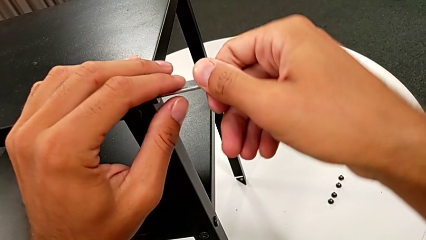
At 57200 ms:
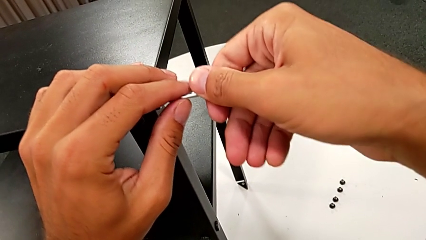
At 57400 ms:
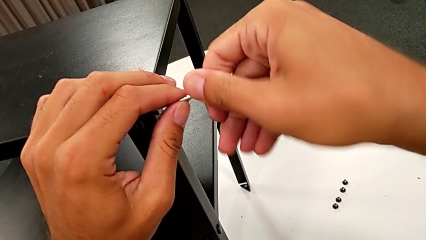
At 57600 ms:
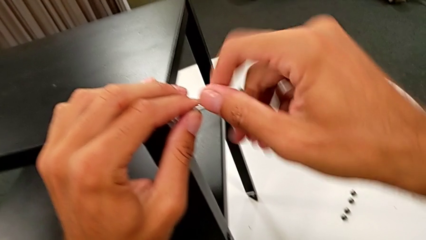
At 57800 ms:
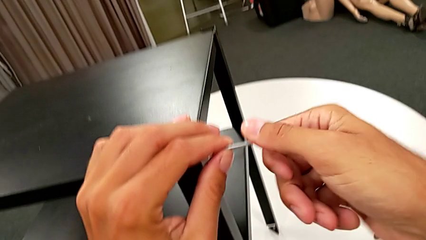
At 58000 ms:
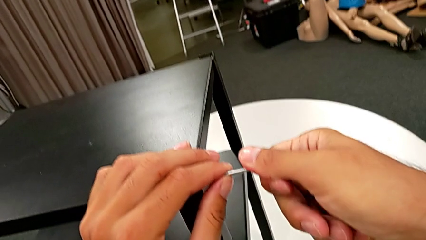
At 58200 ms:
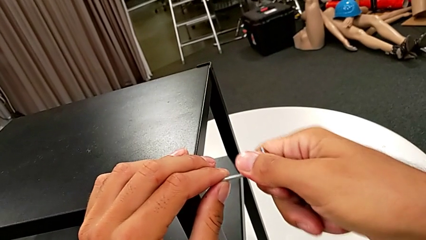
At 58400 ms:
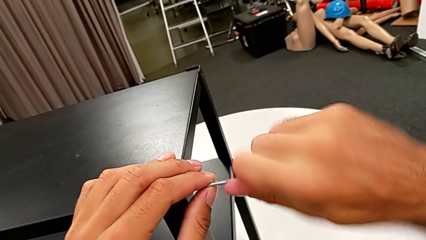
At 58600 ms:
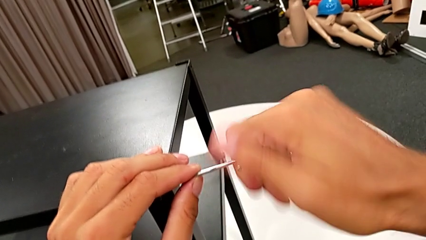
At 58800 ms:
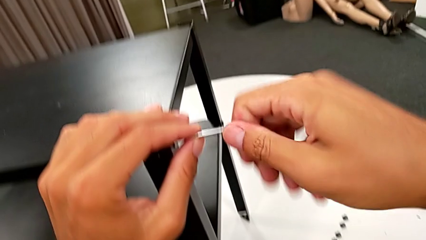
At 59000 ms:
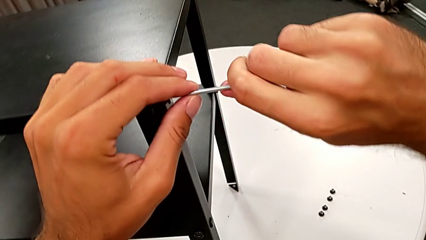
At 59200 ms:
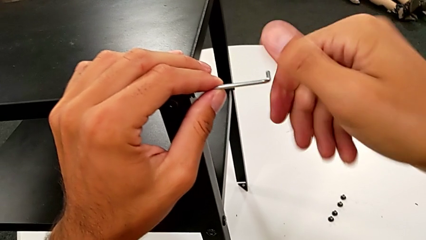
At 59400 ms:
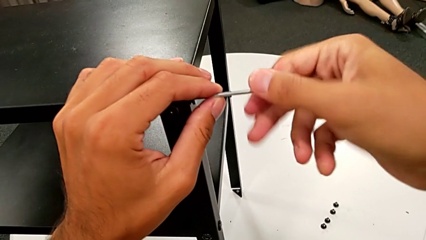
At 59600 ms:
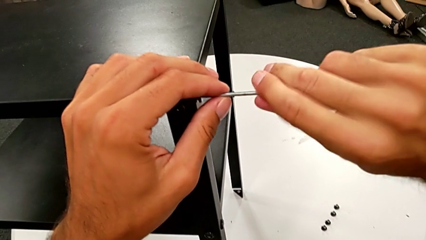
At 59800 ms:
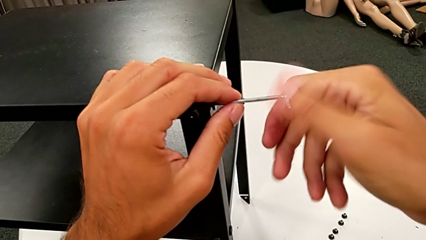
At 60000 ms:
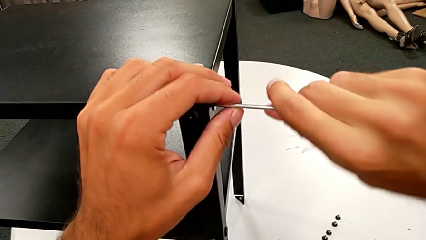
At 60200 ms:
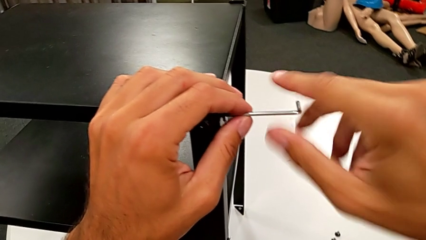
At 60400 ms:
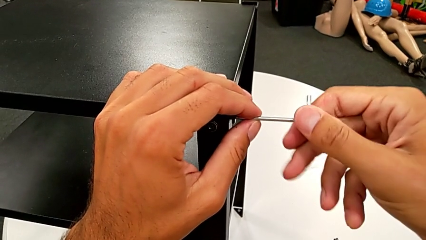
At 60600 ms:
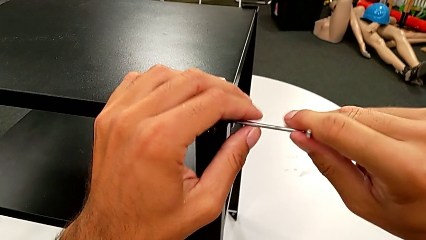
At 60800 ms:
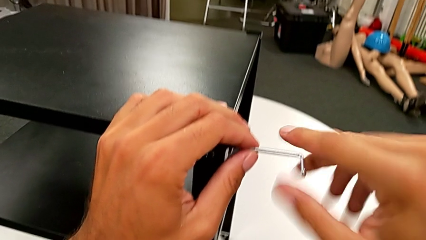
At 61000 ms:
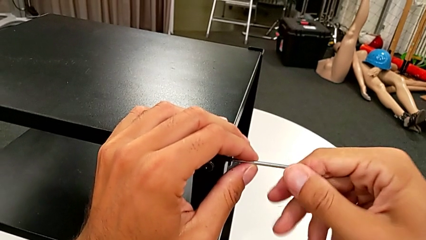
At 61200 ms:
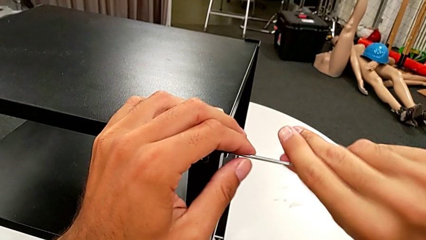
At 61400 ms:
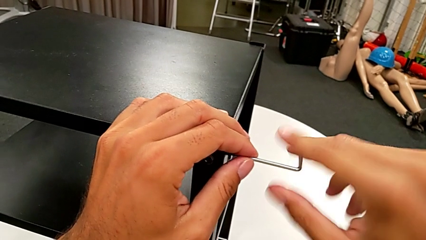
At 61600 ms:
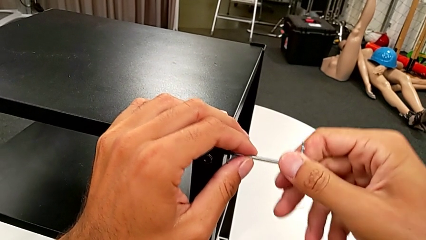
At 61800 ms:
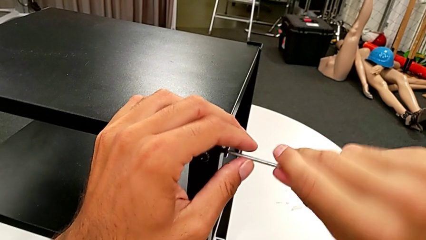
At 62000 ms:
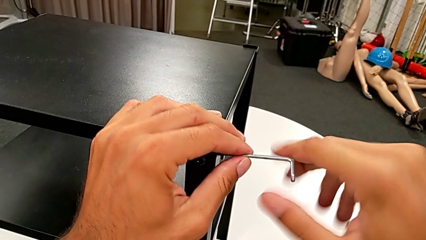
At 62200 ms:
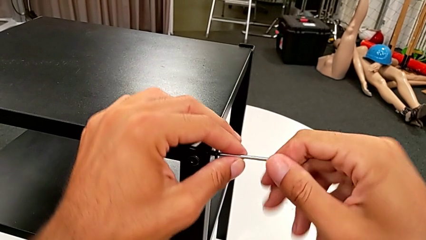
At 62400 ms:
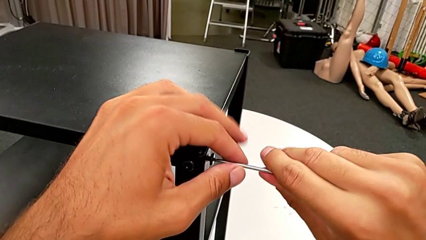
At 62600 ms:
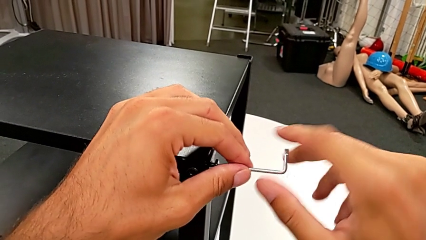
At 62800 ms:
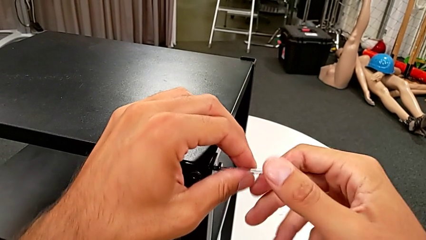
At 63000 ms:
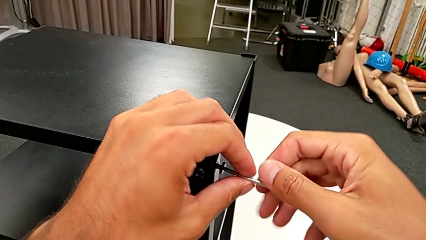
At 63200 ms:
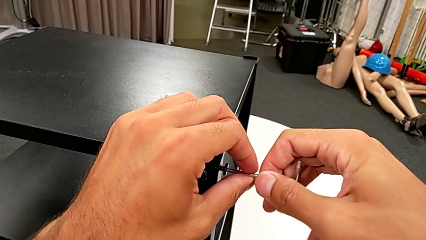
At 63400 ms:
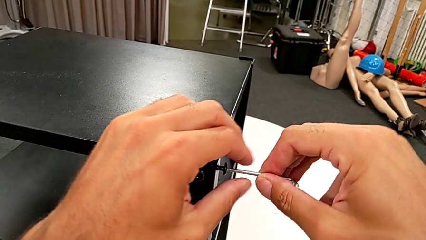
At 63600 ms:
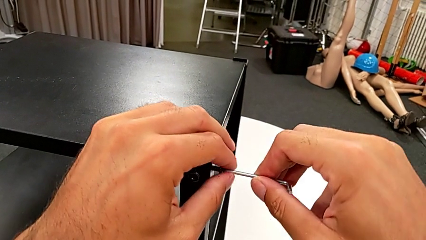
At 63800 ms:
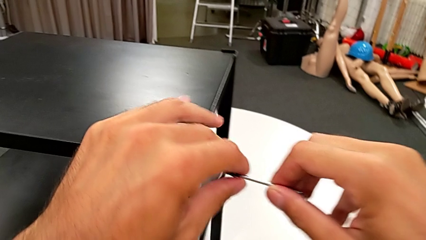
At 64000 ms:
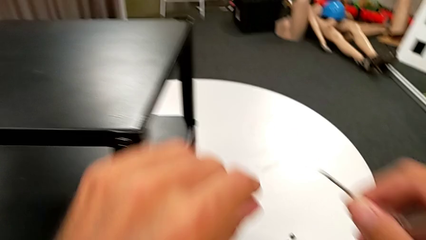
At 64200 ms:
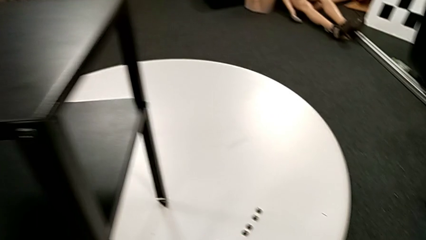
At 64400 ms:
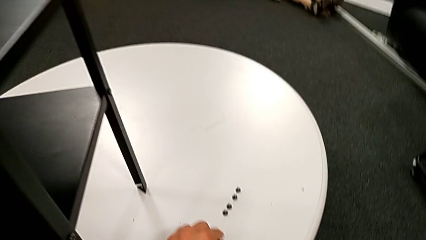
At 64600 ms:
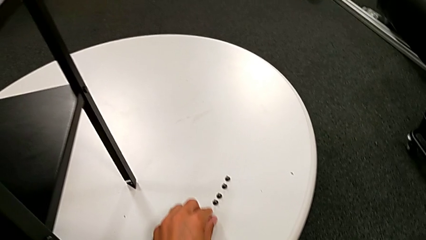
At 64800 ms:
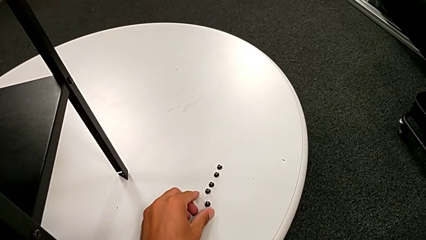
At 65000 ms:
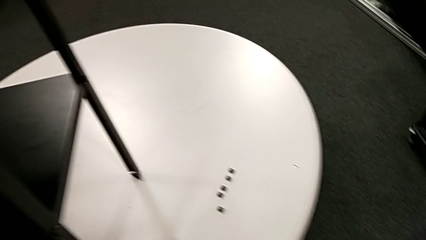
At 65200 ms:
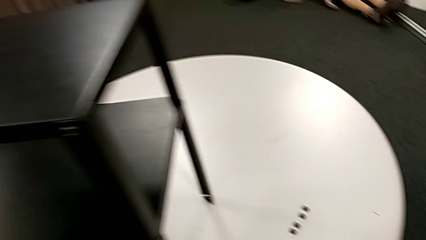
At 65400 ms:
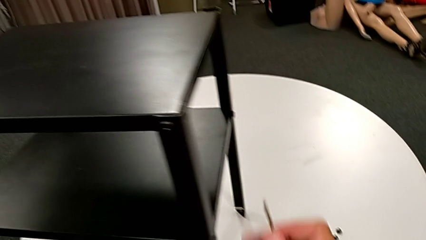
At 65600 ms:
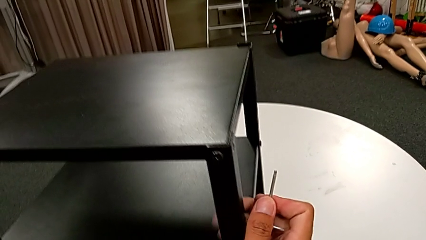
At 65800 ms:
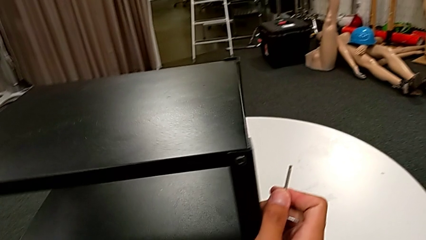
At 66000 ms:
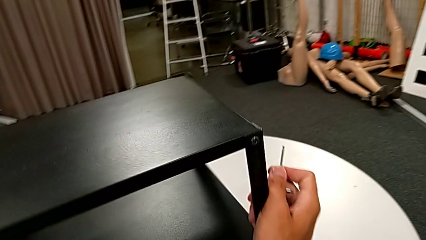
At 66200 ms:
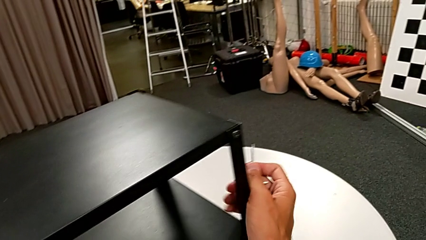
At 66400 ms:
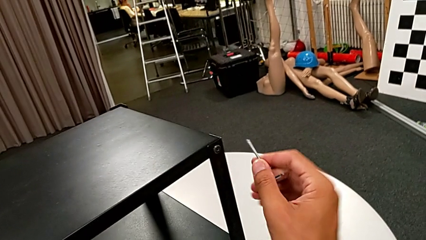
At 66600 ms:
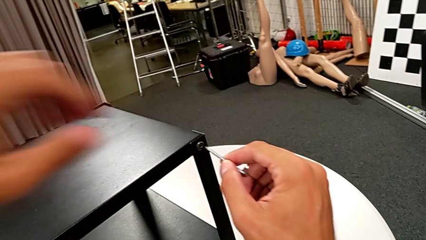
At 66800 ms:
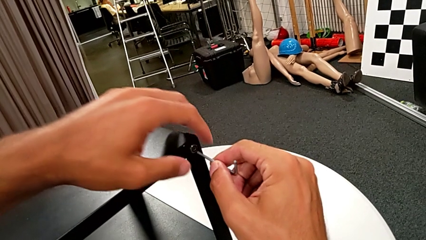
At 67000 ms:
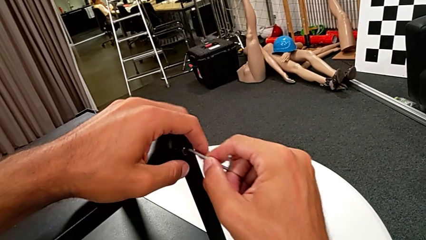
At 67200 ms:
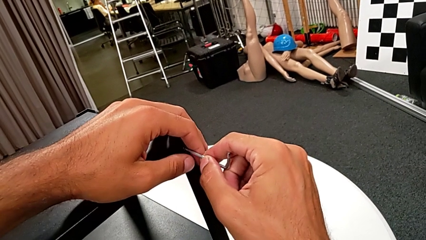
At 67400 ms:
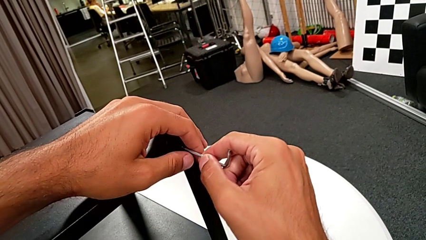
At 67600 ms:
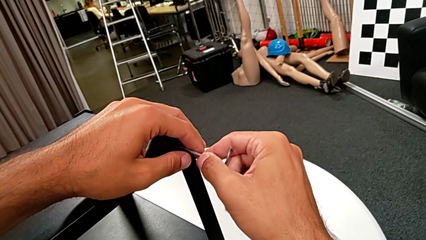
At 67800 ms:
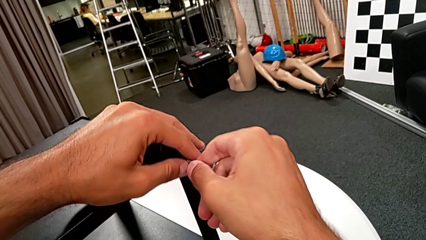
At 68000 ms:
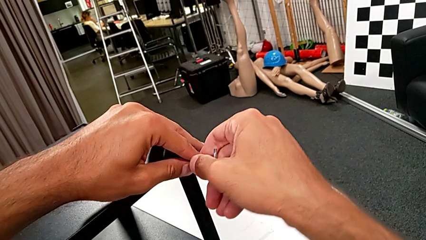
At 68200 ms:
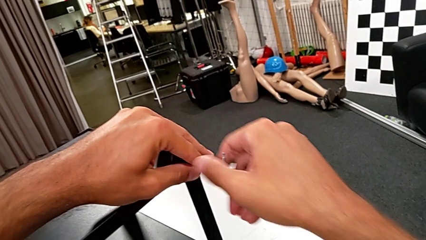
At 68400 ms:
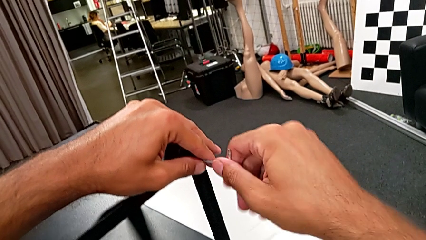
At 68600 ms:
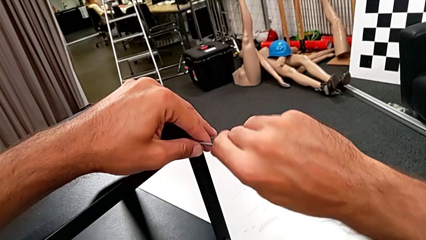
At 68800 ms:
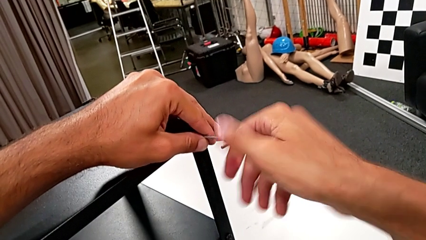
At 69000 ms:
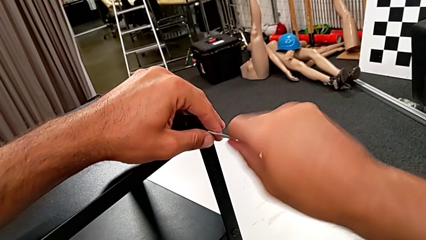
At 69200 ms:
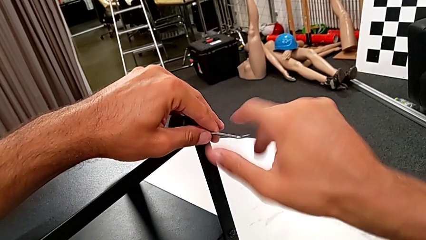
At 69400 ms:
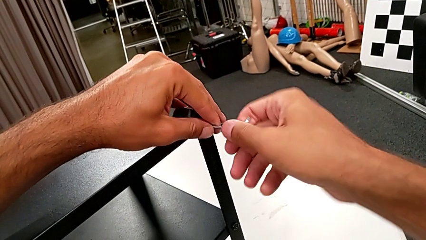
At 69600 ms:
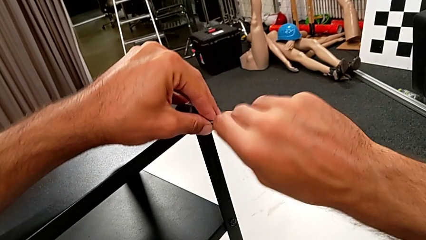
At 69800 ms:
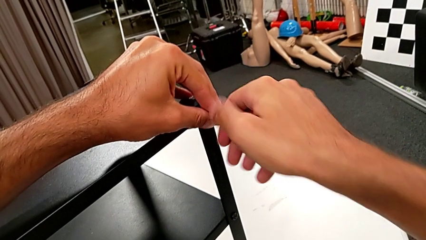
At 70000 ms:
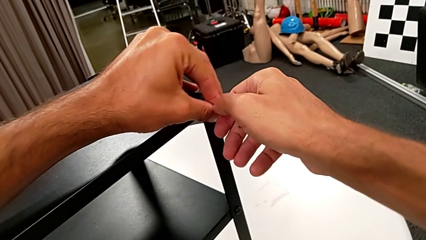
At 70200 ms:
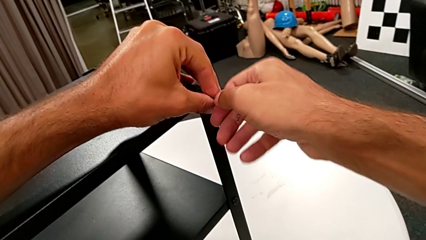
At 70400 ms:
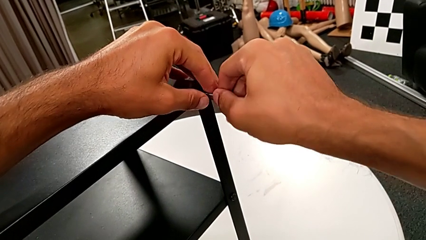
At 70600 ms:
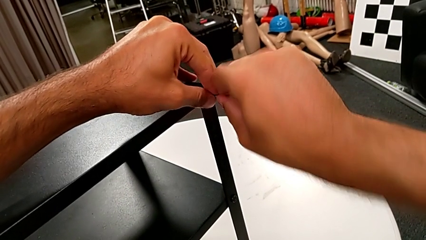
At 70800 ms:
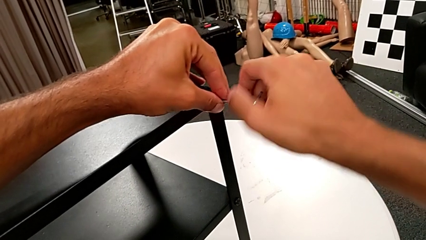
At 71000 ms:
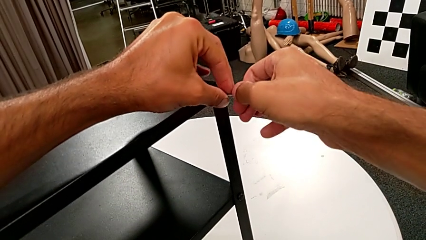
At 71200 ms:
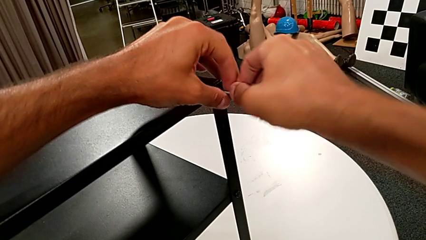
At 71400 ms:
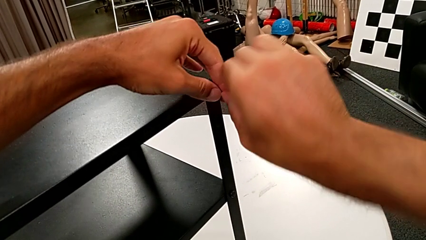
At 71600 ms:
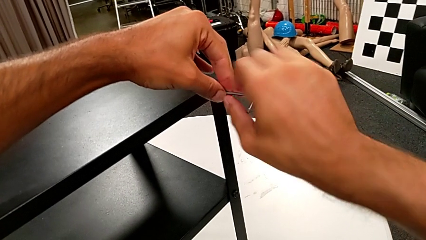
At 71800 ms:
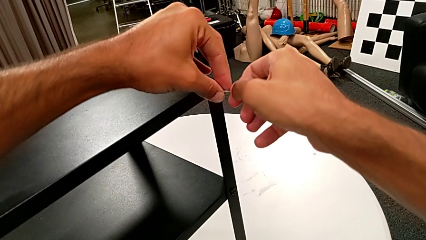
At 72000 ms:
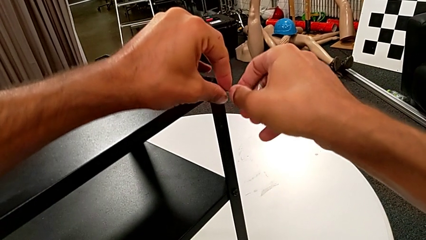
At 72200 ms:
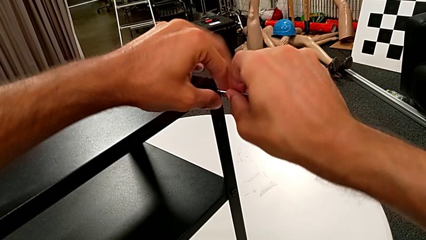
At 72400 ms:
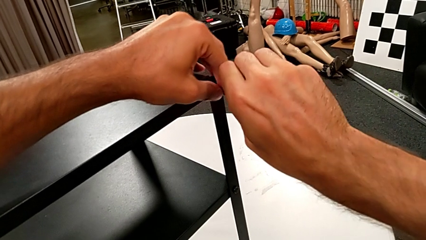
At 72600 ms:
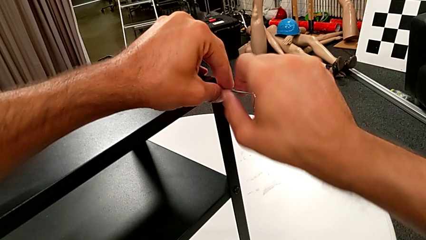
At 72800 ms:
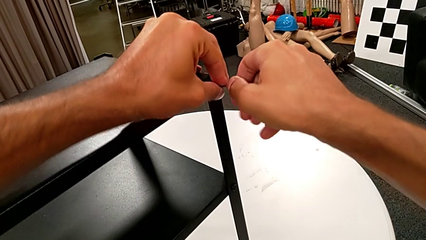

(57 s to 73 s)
The camera wearer is unscrewing the third leg from the table. They unscrew the hex socket head, withdraw the Allen wrench, disassemble the hex socket head, place it, approach the nightstand, rotate it and insert the Allen wrench. They begin to unscrew the hex socket head with the right hand and begin to unscrew the hex socket head with the left hand.
